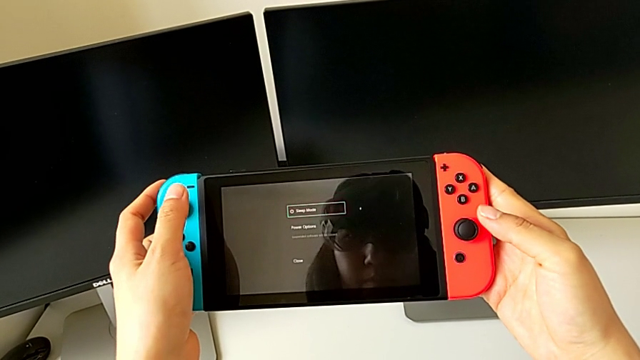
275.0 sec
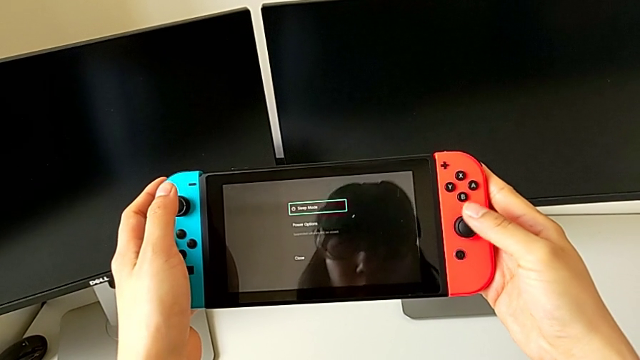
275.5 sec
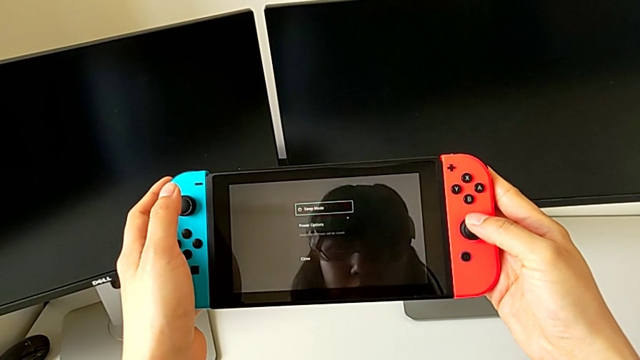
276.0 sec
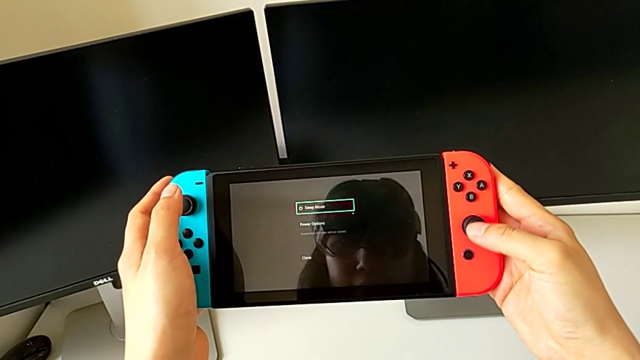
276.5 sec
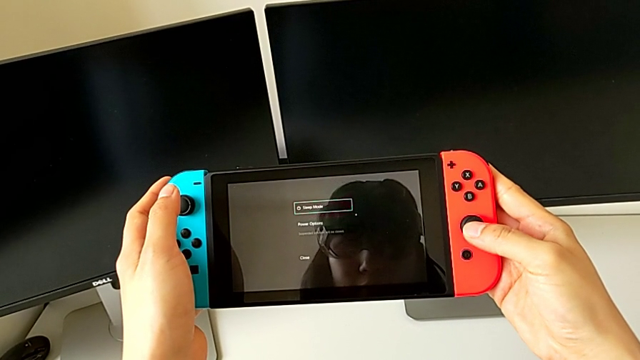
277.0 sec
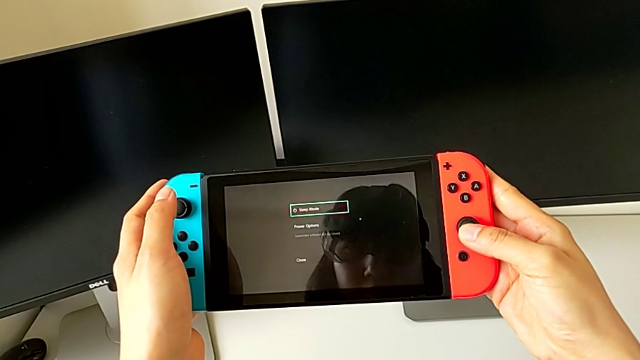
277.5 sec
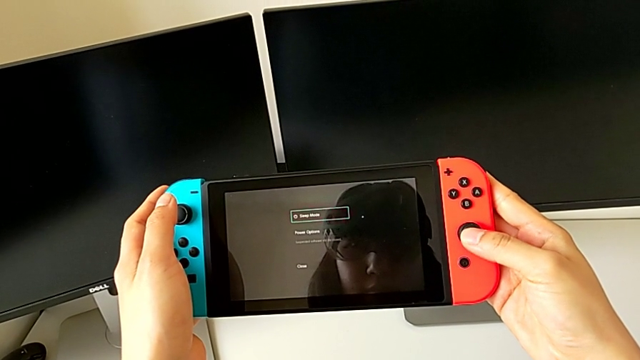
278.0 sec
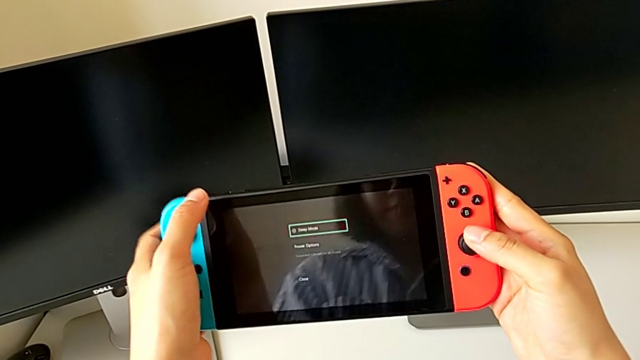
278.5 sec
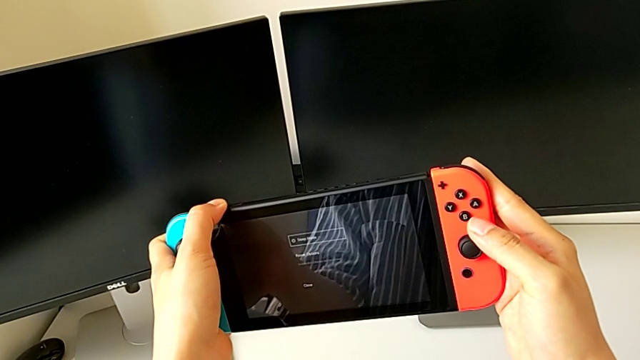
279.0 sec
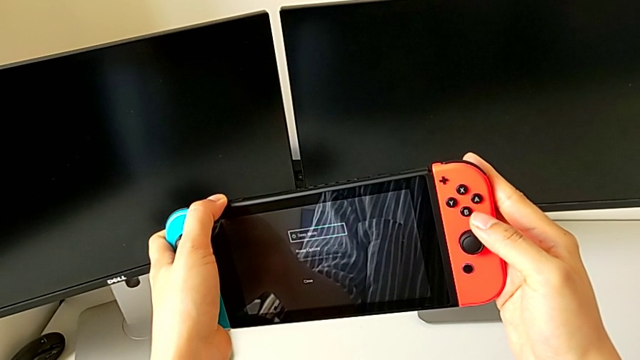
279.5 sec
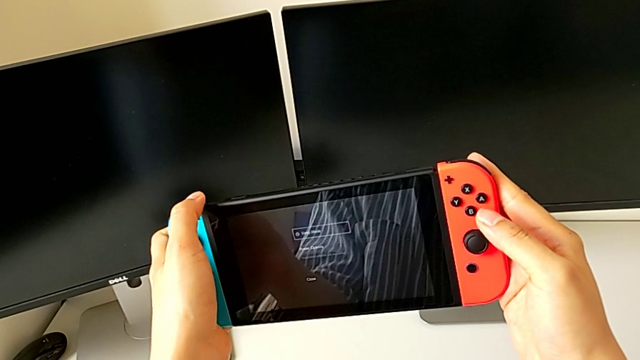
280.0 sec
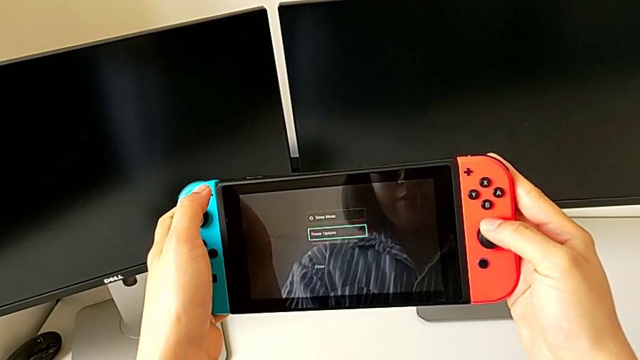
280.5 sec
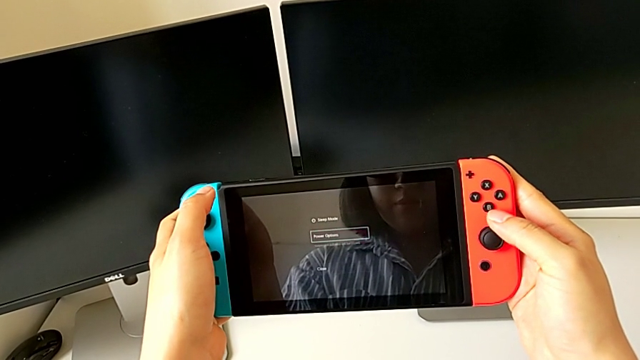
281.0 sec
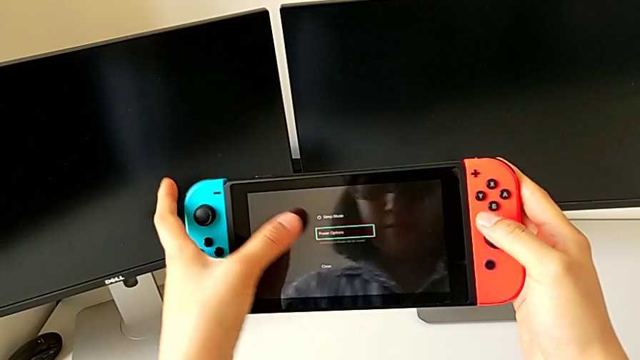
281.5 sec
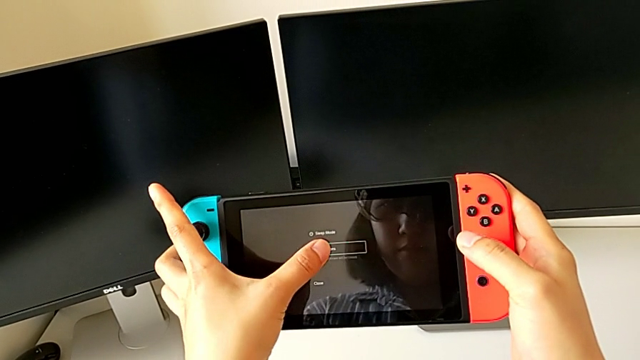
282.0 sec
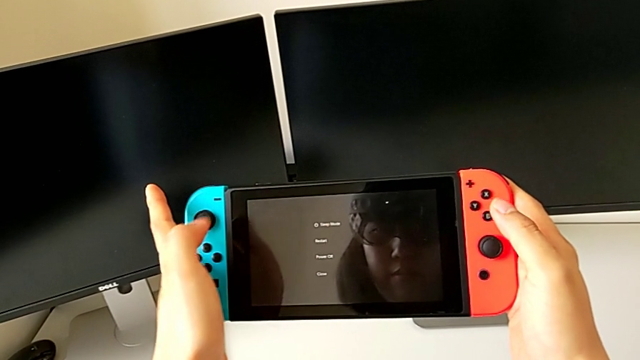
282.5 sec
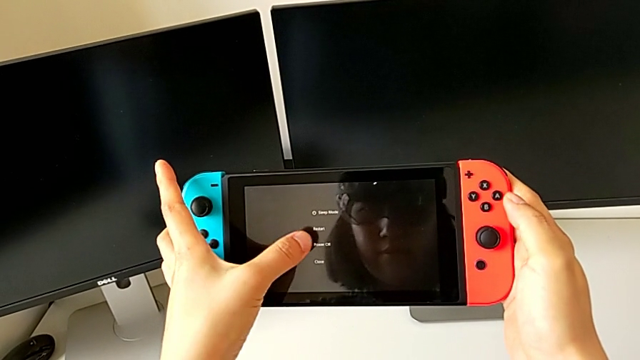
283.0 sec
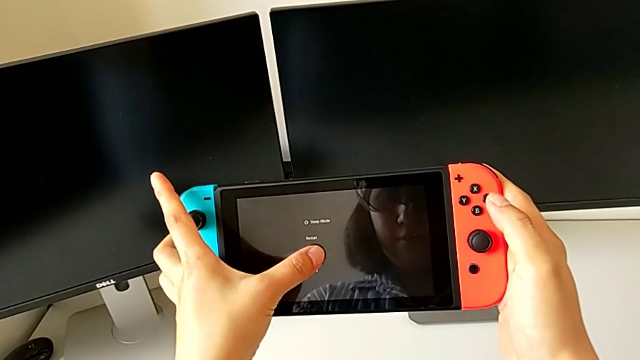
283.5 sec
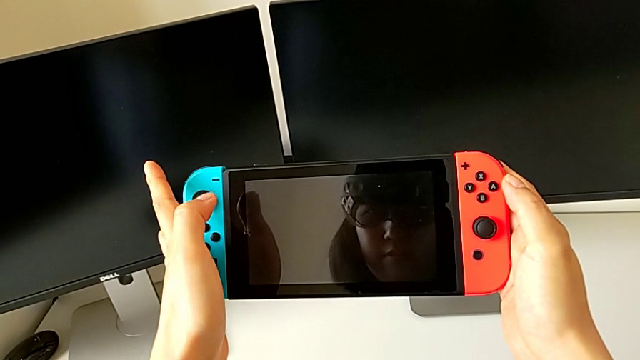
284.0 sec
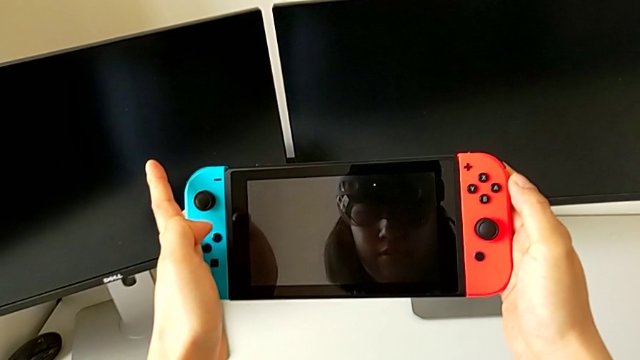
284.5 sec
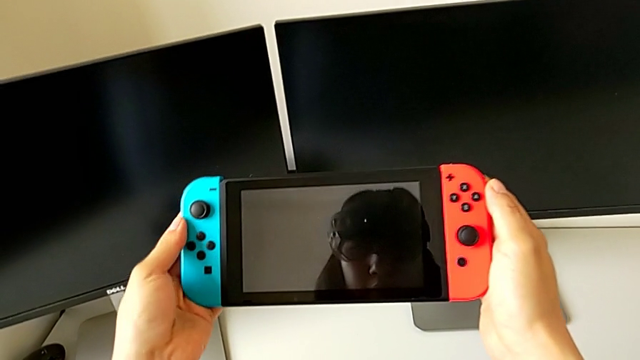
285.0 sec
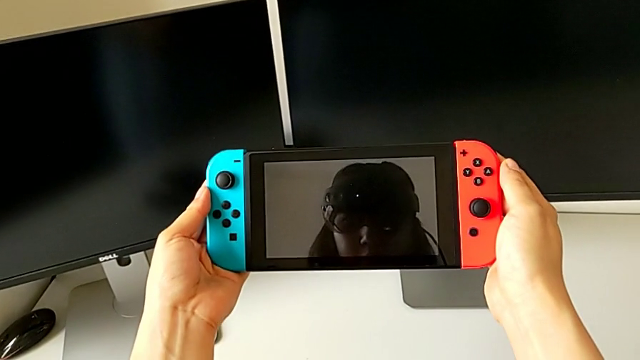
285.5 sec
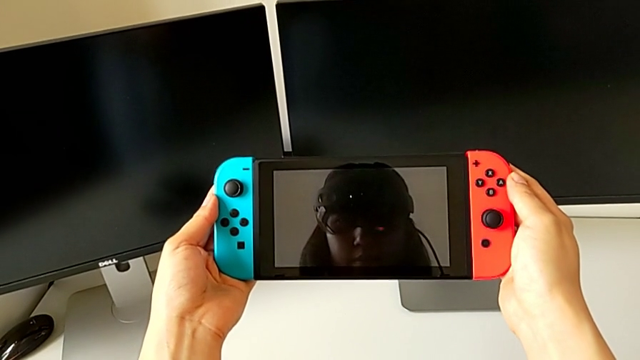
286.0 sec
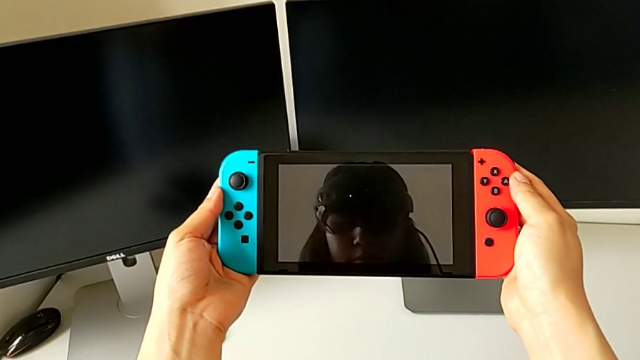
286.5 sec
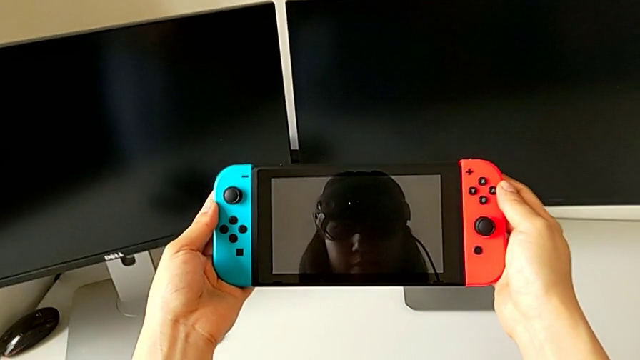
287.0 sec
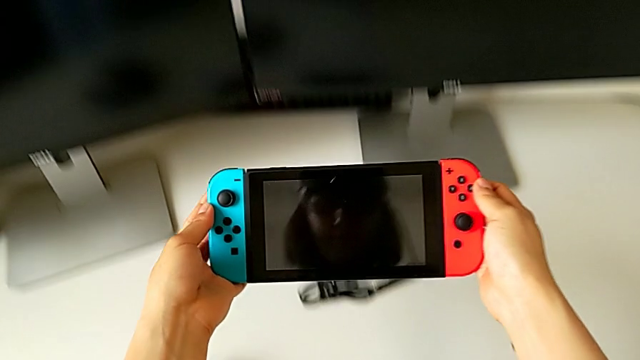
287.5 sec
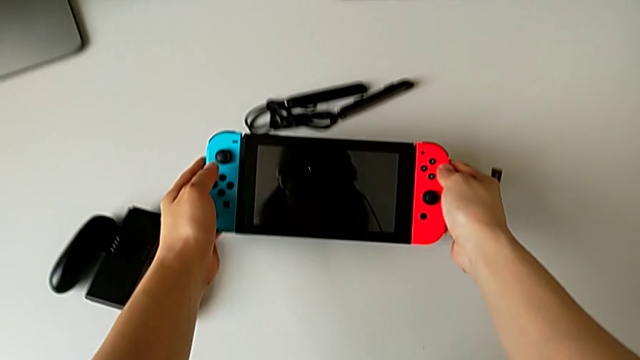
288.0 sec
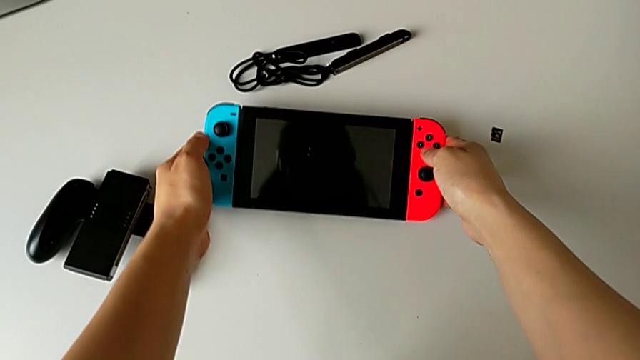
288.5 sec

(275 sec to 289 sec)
The camera wearer is turning off the Nintendo Switch. They inspect the touch screen, turn the Nintendo Switch, slide the red button, press the touch screen, turn off the black Nintendo Switch and place it.
